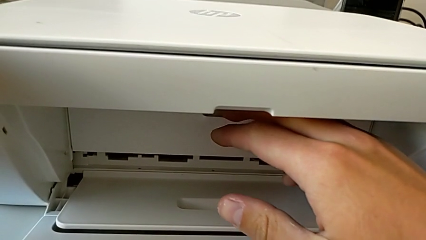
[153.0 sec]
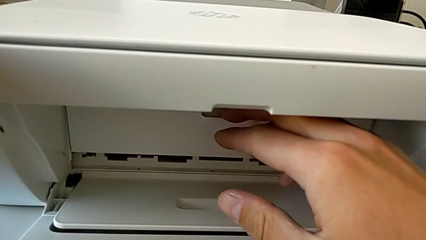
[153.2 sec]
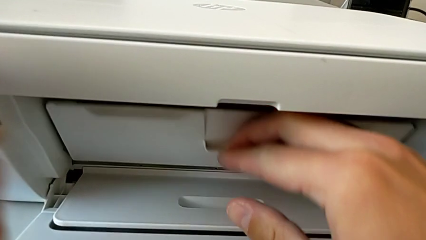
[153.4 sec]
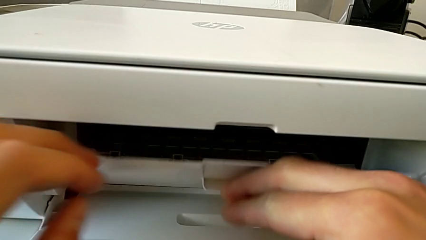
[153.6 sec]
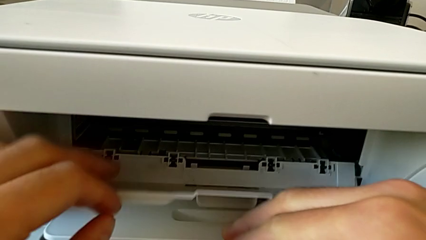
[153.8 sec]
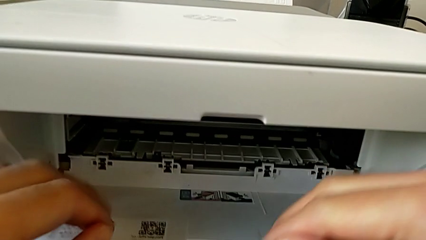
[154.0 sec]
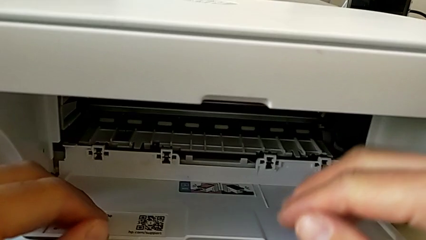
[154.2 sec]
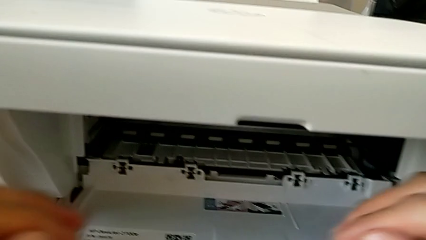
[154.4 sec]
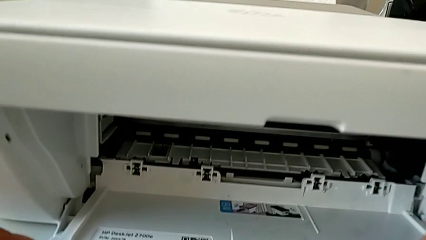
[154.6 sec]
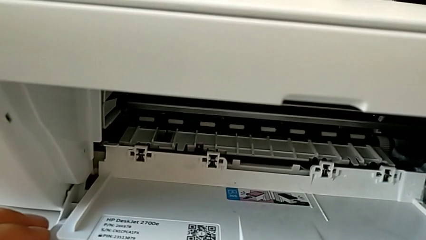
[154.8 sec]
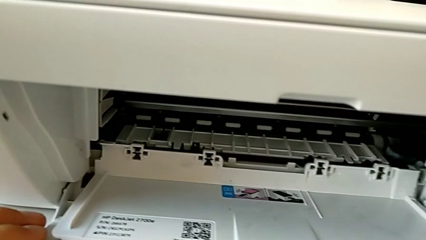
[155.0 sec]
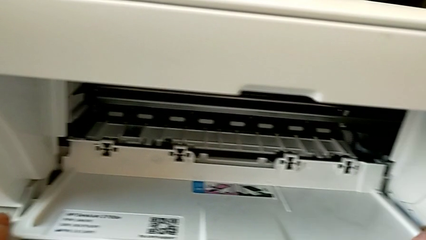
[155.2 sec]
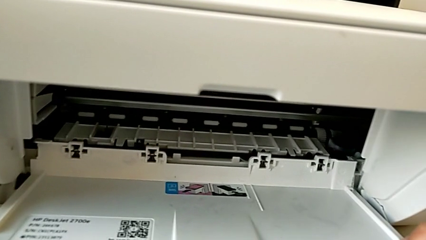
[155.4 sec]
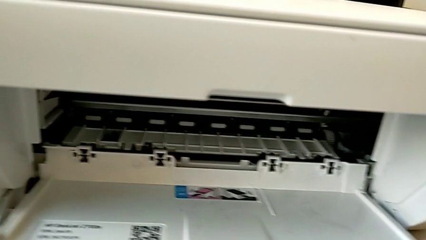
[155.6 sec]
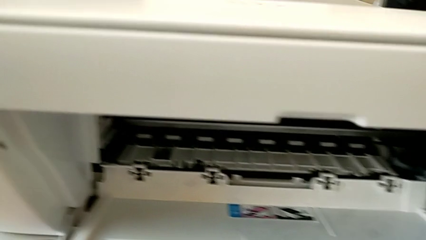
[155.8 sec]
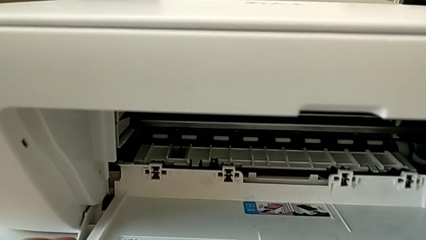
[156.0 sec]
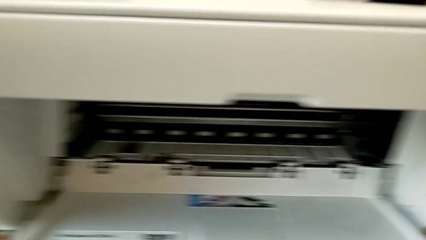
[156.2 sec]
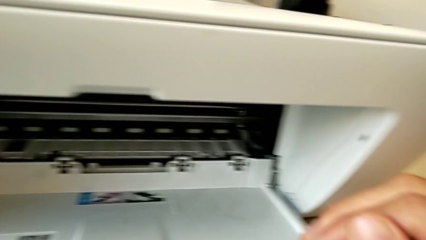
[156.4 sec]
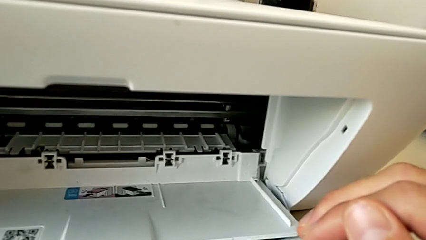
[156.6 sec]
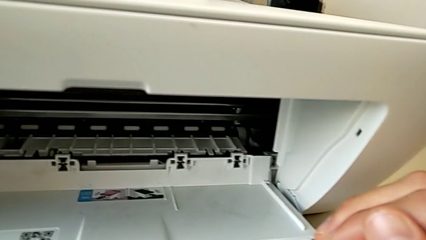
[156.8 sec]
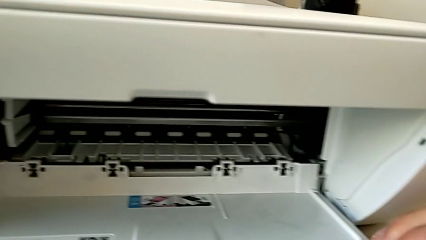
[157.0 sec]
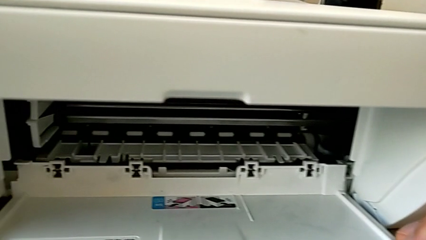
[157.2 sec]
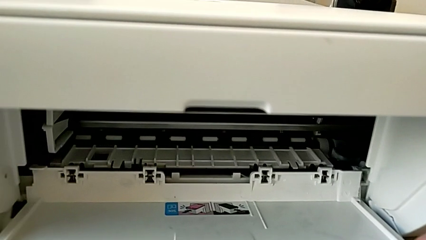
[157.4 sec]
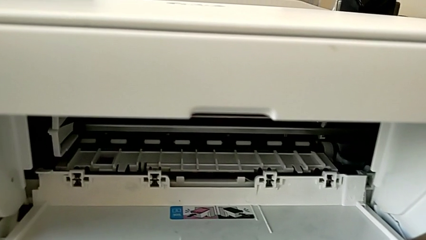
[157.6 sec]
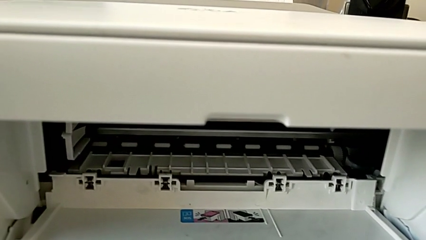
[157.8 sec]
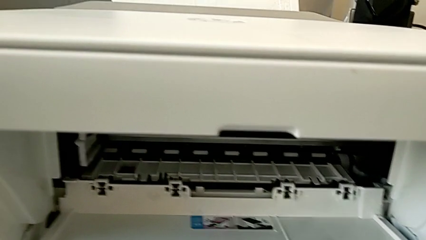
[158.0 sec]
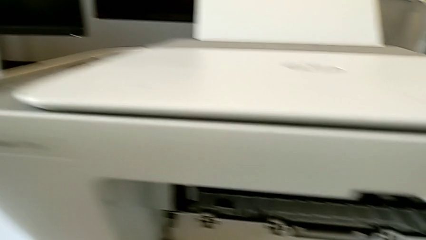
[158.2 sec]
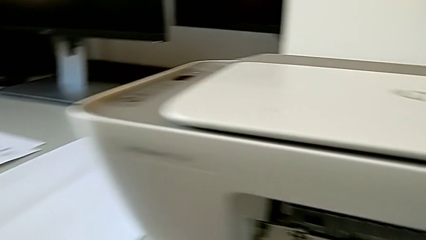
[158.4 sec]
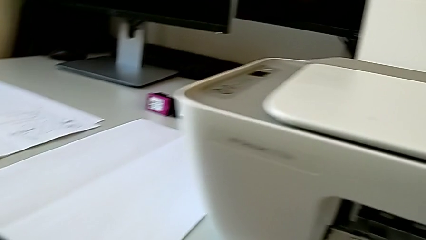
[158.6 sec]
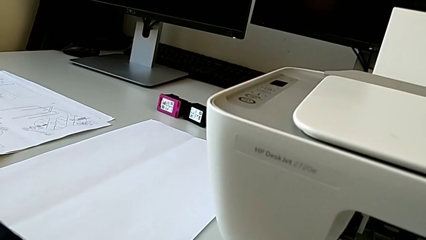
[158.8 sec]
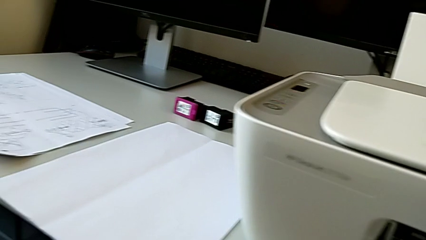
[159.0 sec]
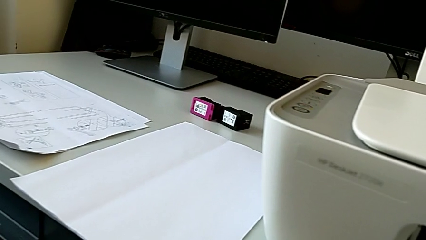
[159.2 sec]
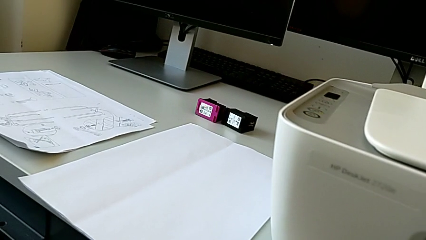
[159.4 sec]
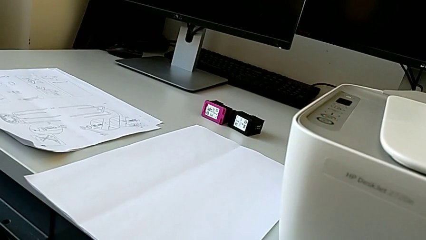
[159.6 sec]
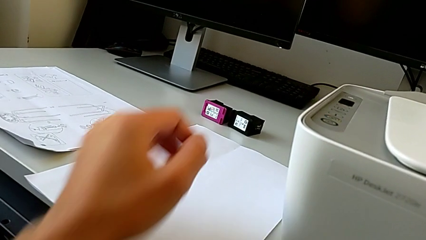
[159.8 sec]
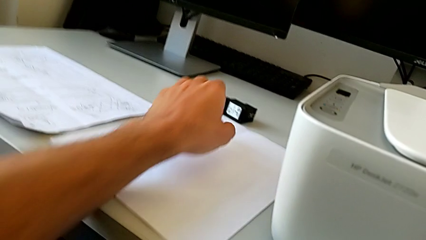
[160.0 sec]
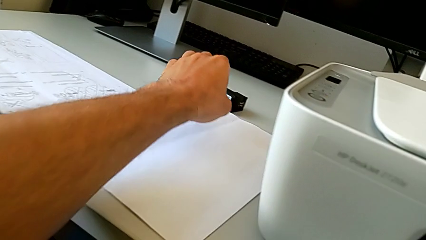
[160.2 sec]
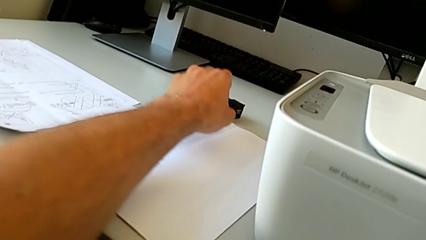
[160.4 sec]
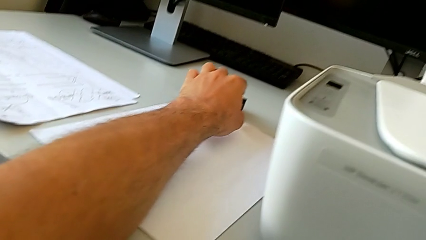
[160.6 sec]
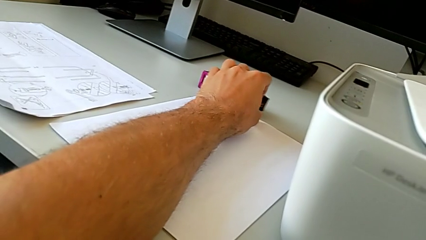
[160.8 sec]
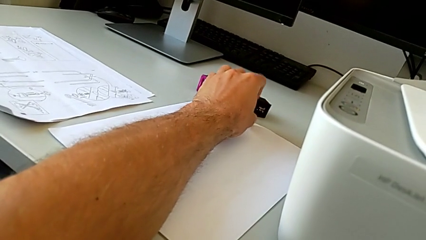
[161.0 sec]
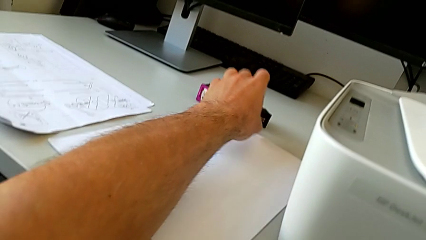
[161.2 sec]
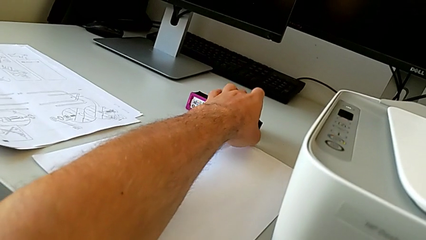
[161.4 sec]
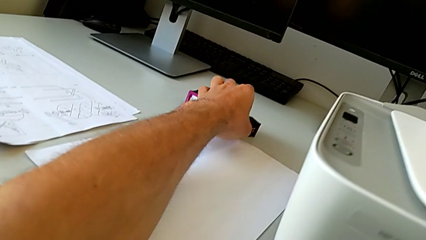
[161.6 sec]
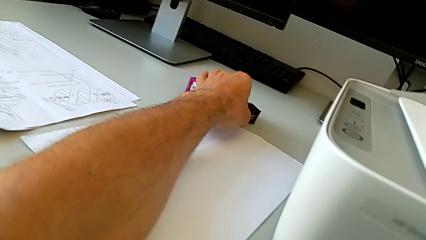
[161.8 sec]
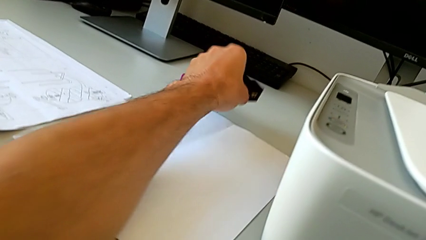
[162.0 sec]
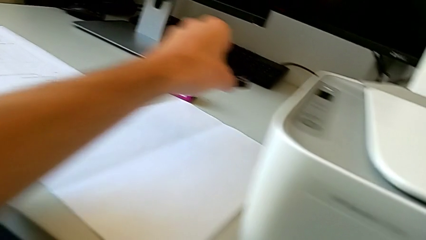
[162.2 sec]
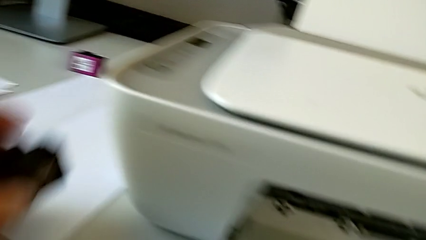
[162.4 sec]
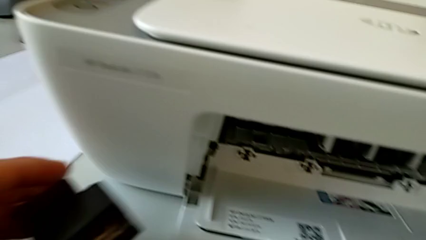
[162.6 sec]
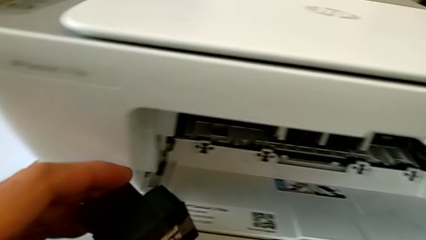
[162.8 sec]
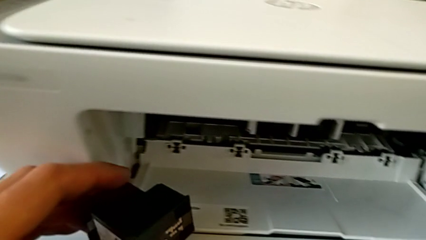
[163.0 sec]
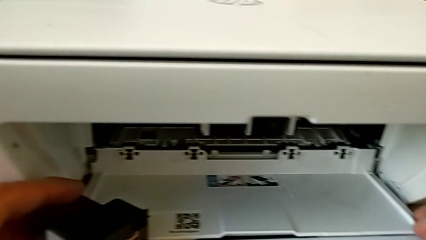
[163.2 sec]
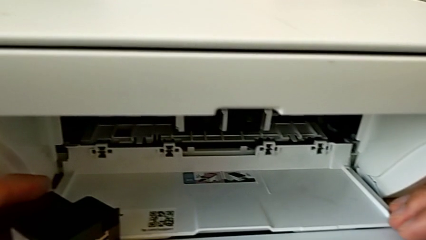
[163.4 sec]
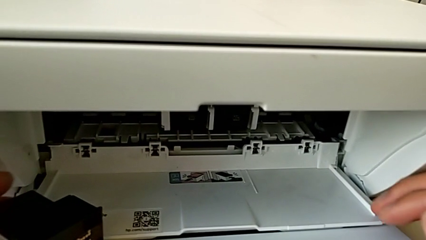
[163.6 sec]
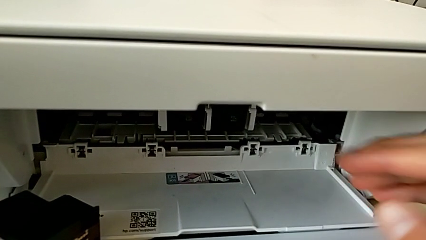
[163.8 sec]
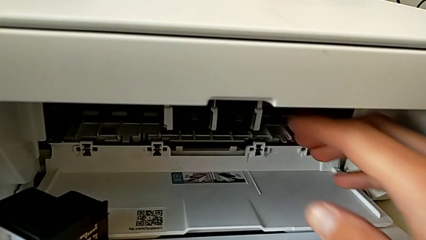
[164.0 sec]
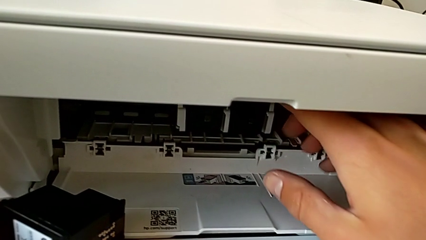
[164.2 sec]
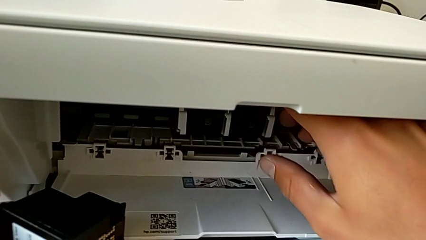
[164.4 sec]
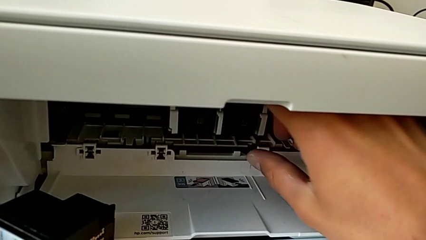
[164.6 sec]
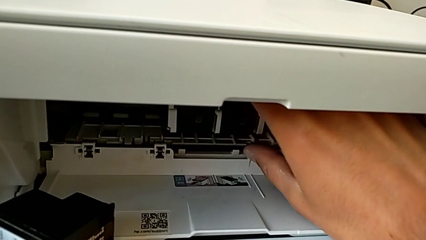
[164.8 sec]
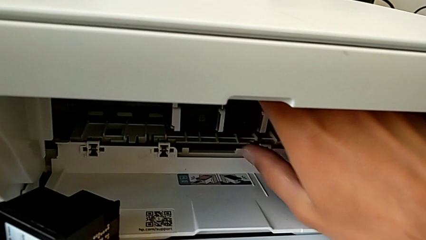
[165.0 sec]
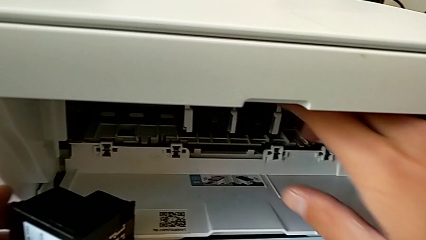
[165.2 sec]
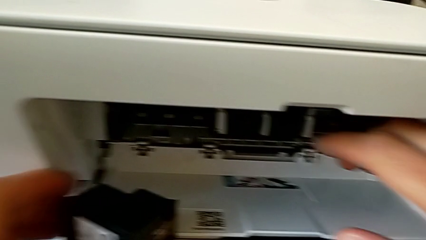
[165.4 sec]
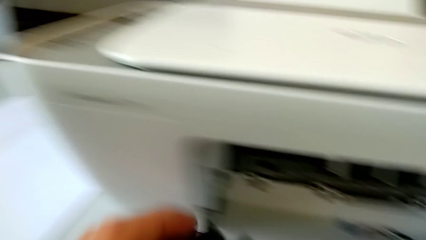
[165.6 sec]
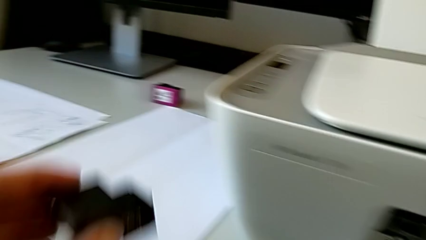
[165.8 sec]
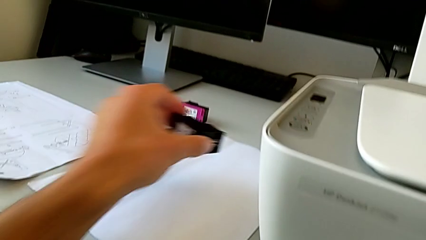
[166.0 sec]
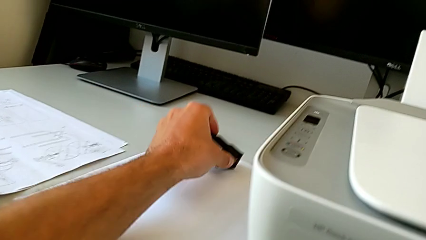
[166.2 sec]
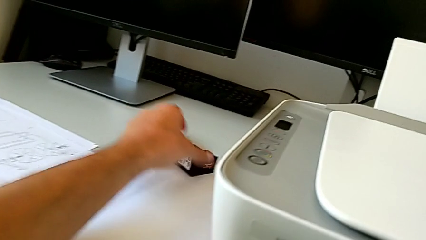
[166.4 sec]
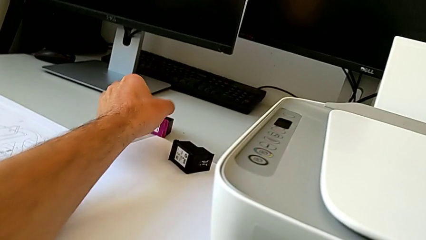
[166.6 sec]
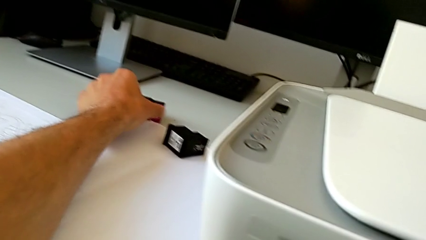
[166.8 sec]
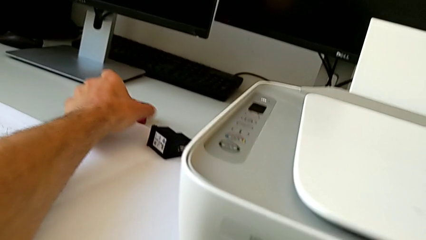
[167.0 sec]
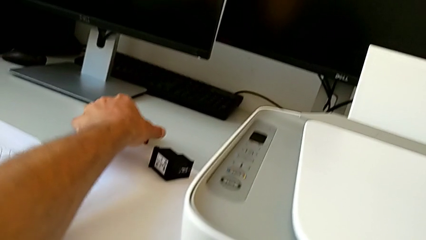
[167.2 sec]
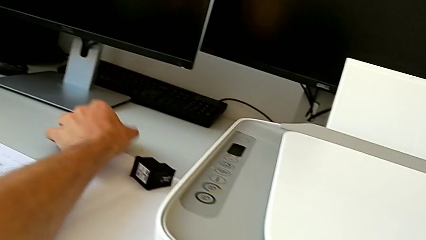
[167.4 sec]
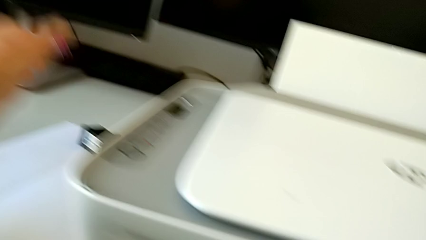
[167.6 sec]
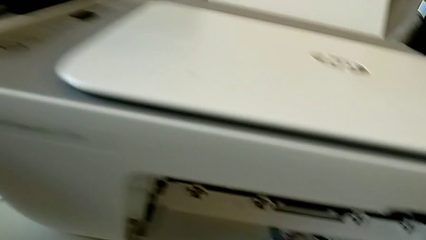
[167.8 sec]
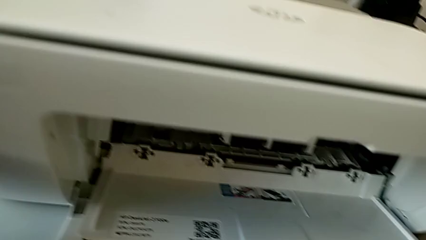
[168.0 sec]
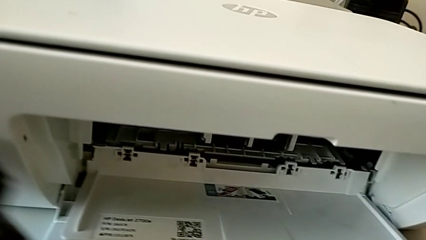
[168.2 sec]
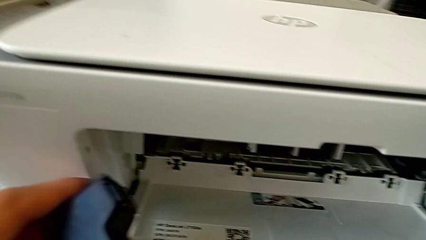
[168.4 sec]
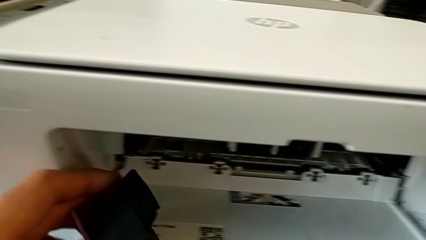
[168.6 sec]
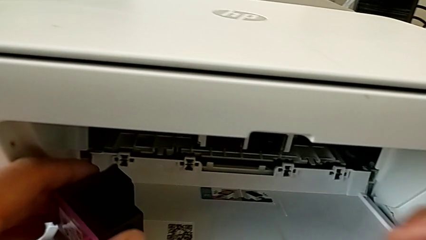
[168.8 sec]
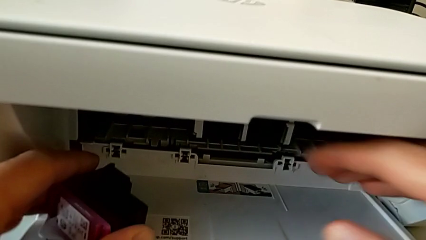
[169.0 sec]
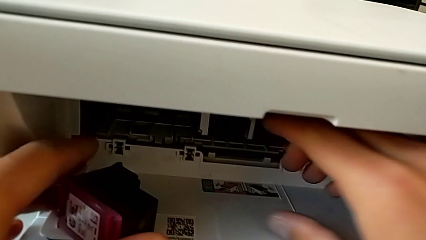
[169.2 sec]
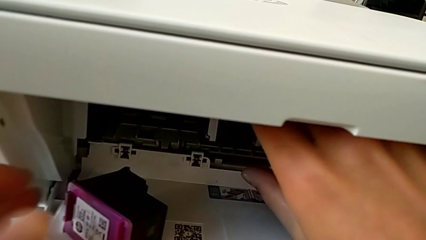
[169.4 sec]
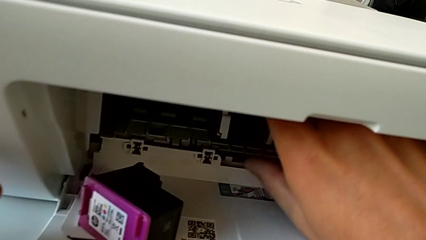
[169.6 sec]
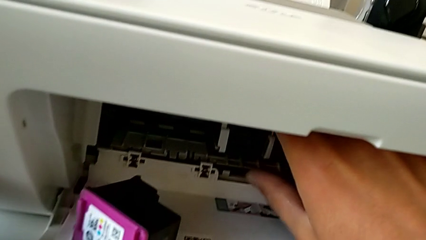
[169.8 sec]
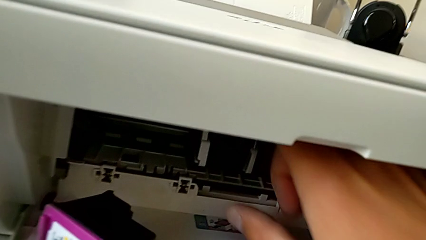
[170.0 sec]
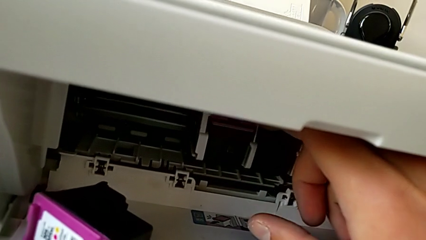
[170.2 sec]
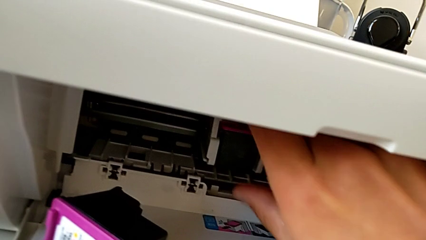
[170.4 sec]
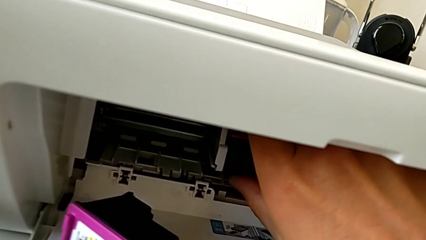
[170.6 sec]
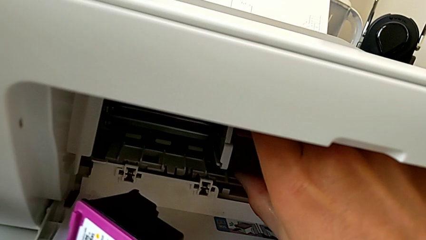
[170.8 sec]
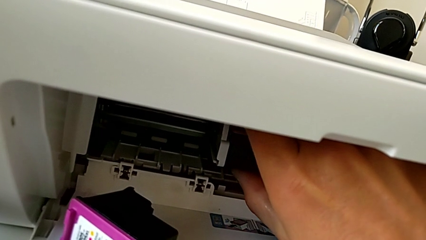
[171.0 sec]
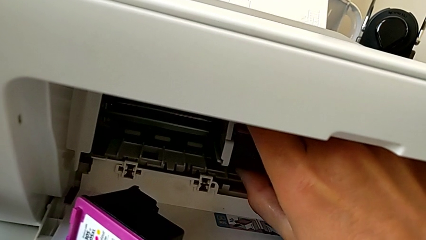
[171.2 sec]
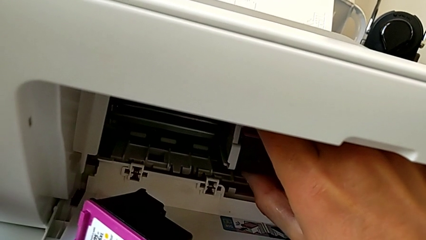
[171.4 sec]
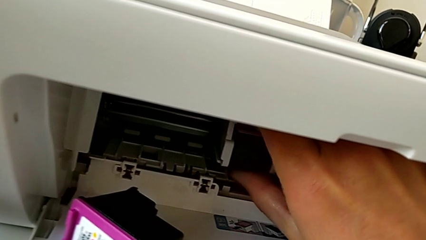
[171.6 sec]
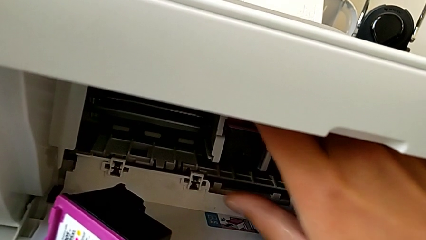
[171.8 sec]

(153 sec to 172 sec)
The camera wearer is pressing down on the old cartridge and popping it up and out, then inserting the new color cartridge. They open the cartridge gate, wrongly grab the ink cartridge, grabbing the black ink cartridge, place the top ink cartridge, wrongly exchange the ink cartridge, grabbing the black ink cartridge, and begin to wrongly pull it.
